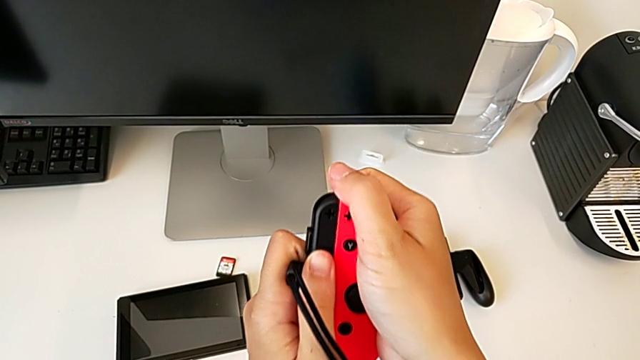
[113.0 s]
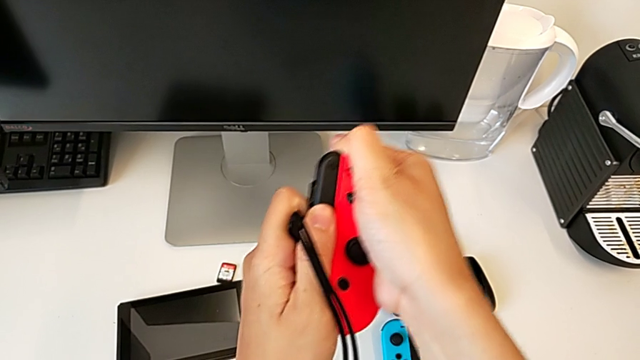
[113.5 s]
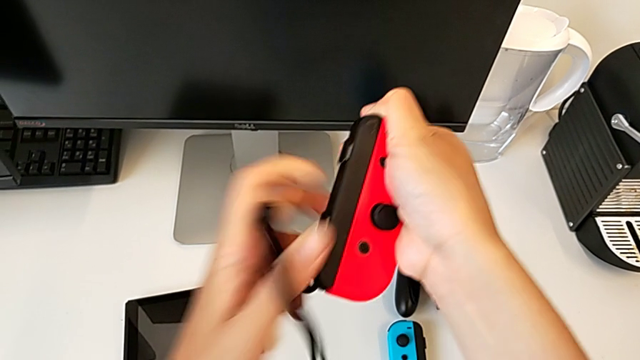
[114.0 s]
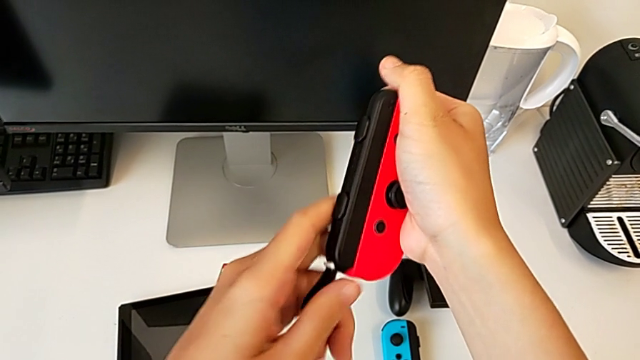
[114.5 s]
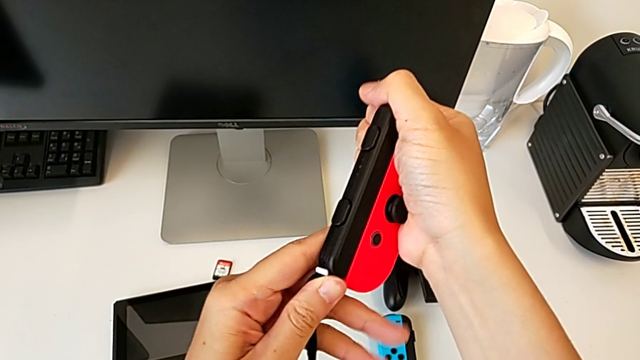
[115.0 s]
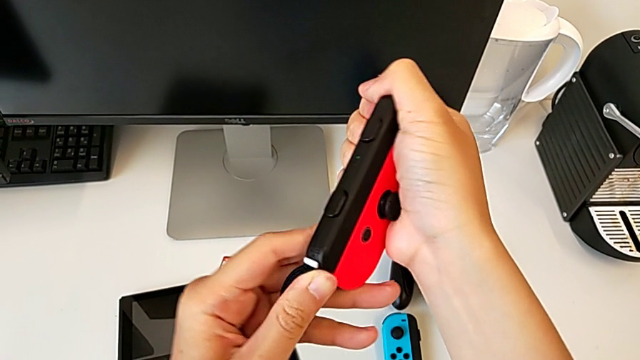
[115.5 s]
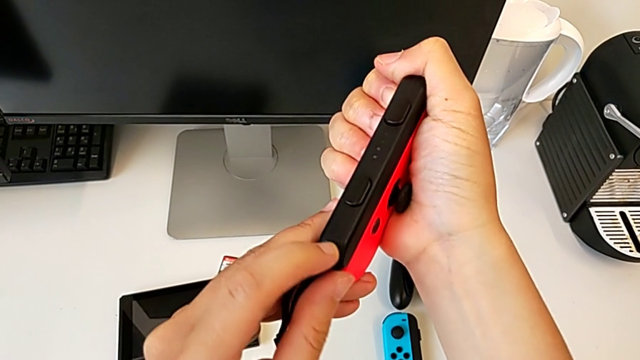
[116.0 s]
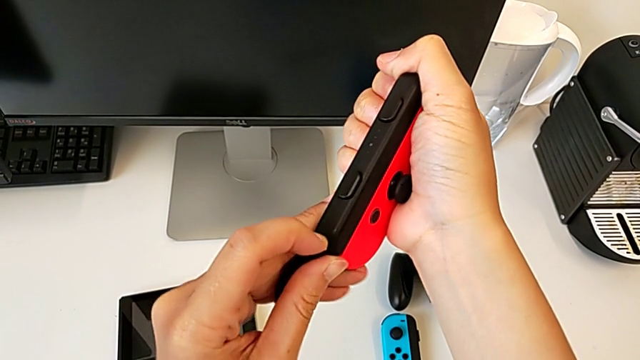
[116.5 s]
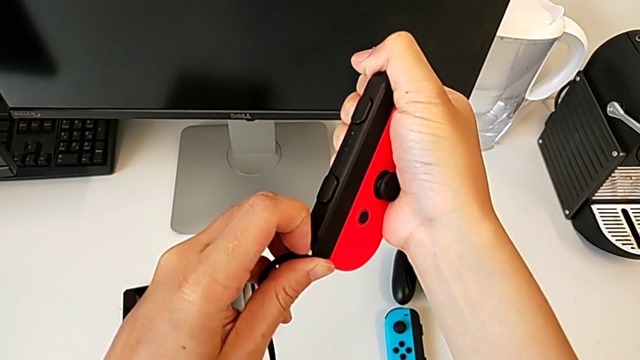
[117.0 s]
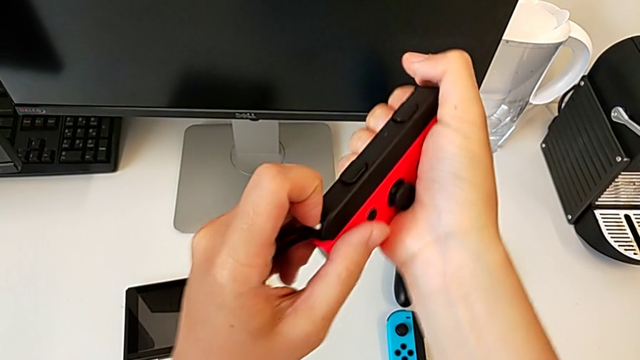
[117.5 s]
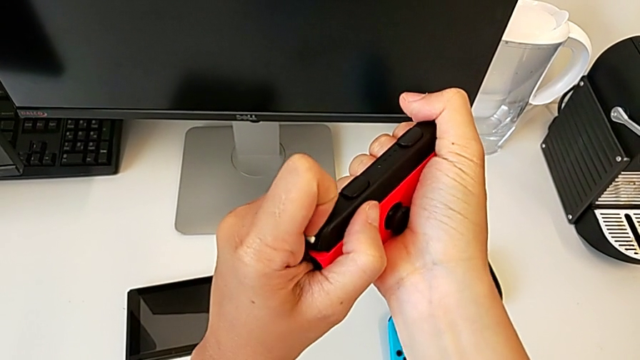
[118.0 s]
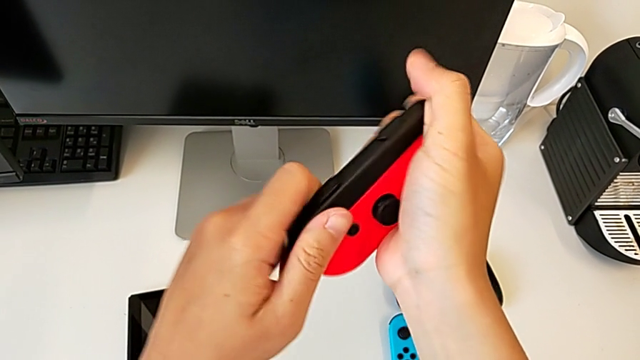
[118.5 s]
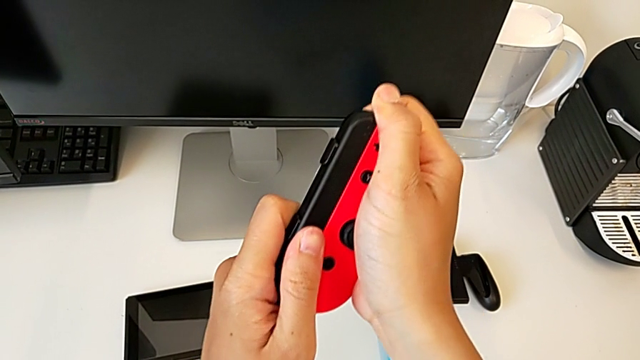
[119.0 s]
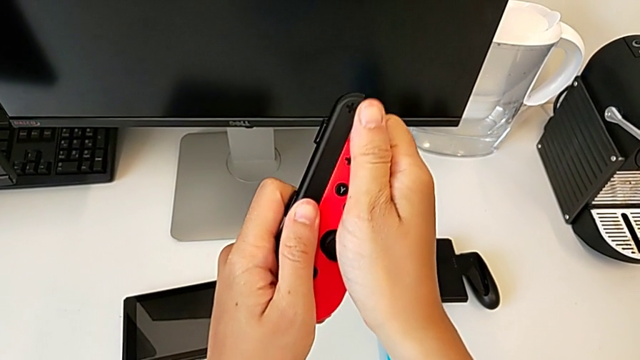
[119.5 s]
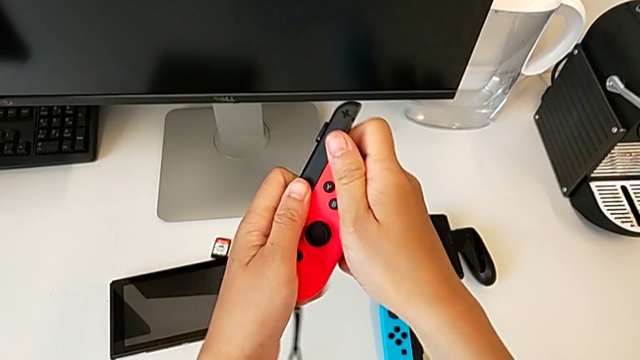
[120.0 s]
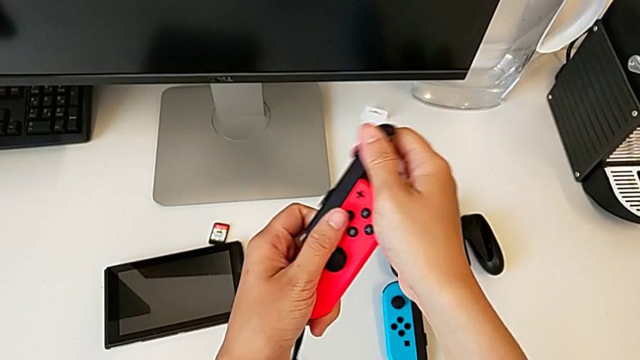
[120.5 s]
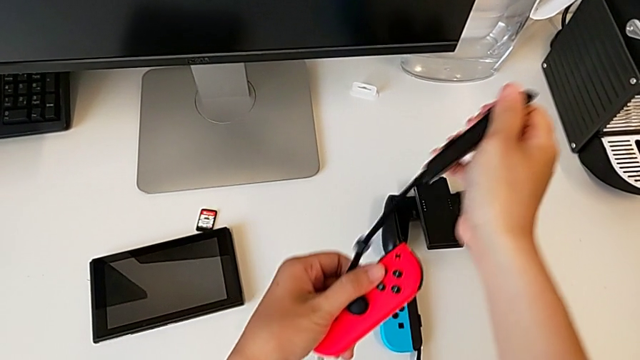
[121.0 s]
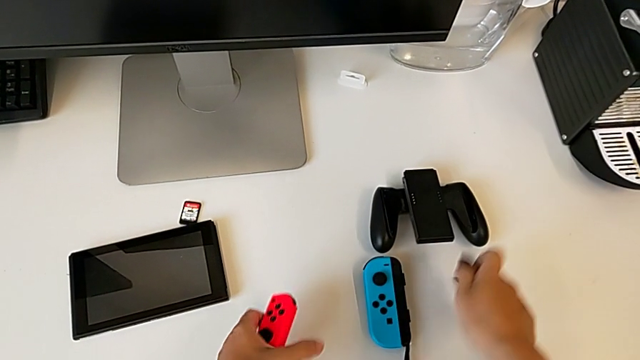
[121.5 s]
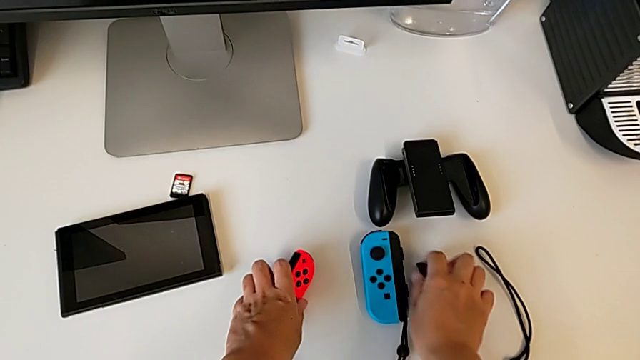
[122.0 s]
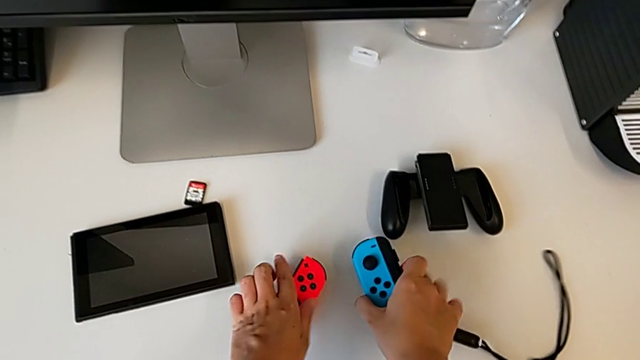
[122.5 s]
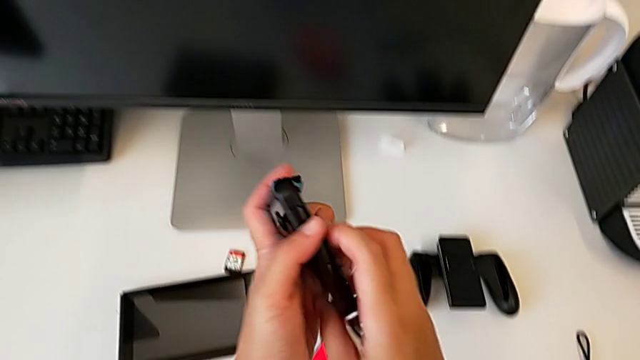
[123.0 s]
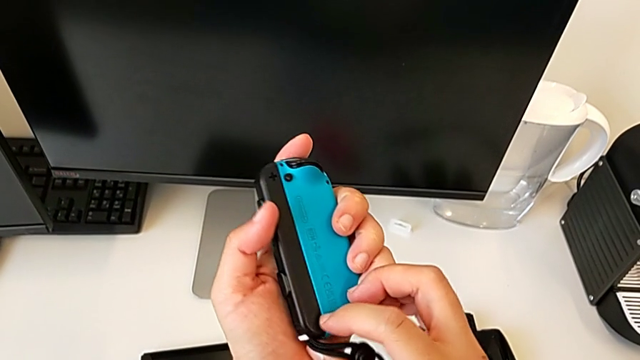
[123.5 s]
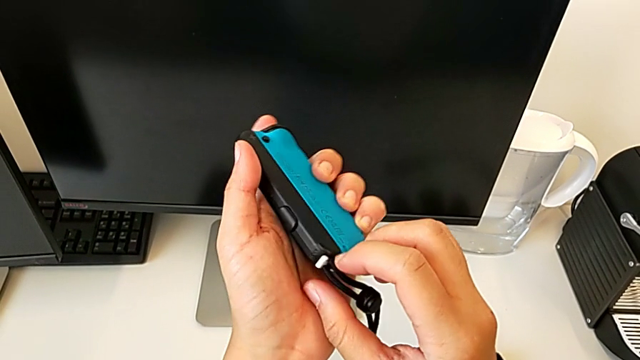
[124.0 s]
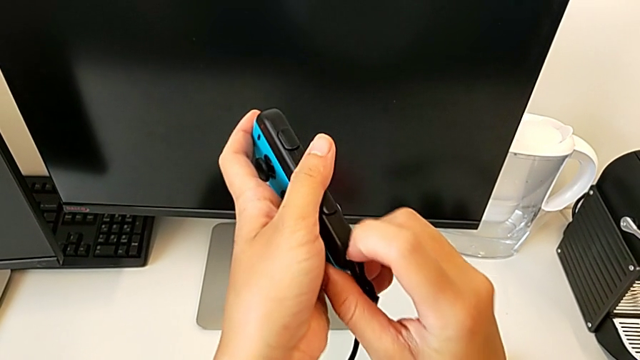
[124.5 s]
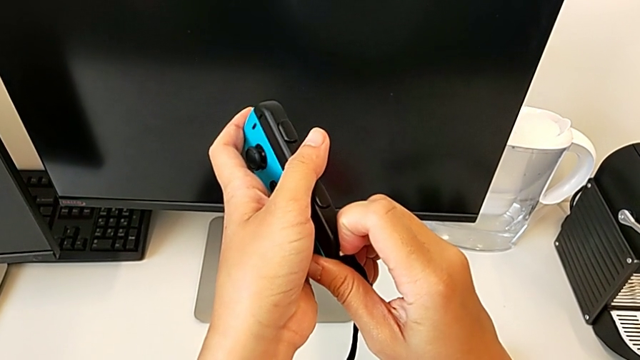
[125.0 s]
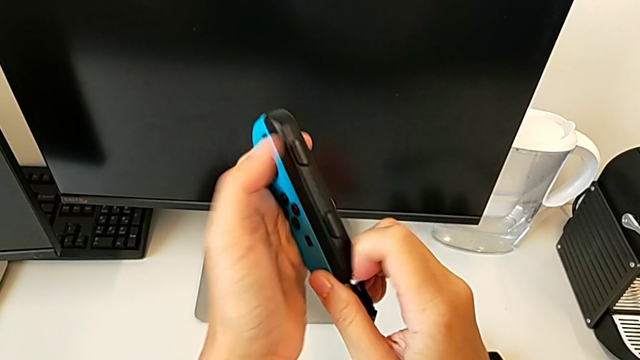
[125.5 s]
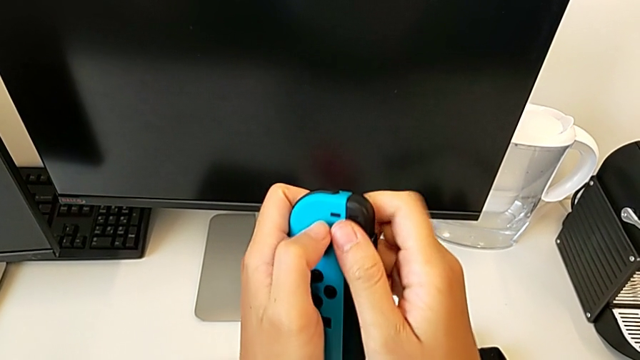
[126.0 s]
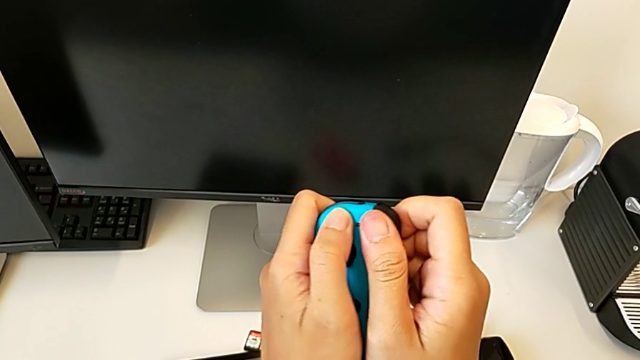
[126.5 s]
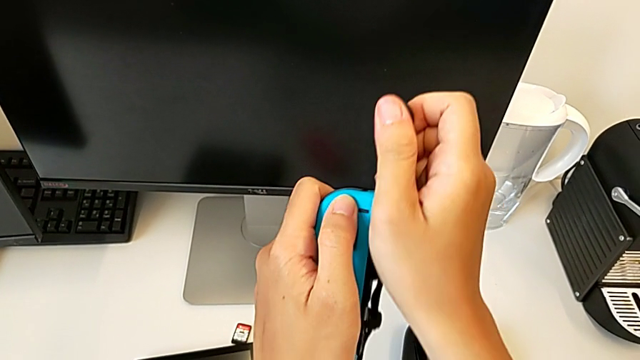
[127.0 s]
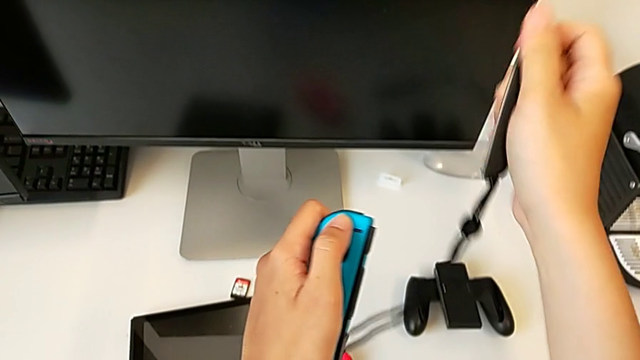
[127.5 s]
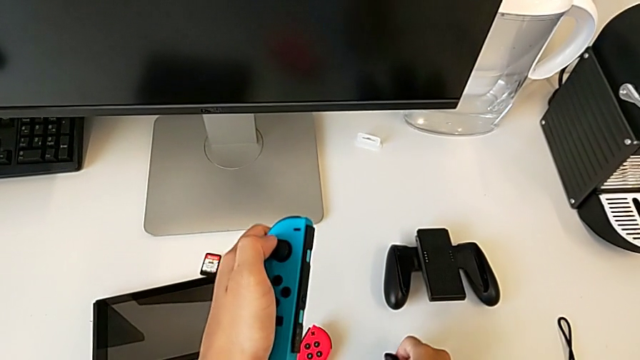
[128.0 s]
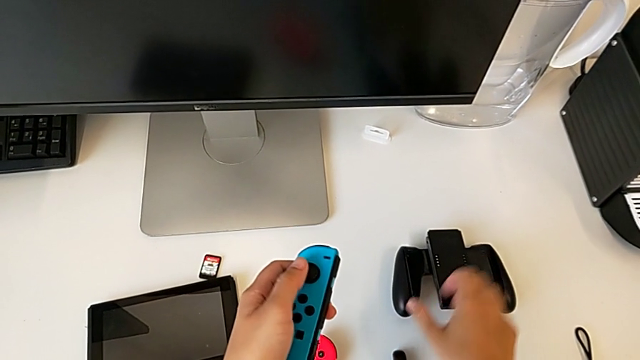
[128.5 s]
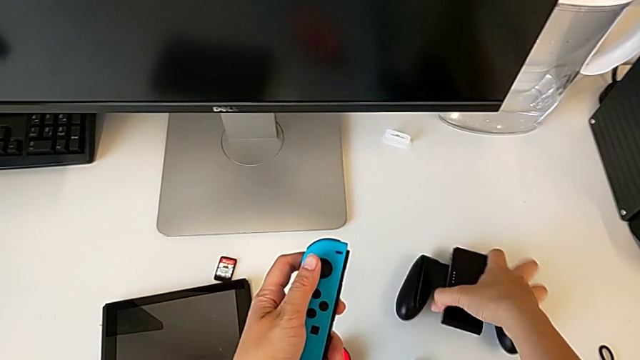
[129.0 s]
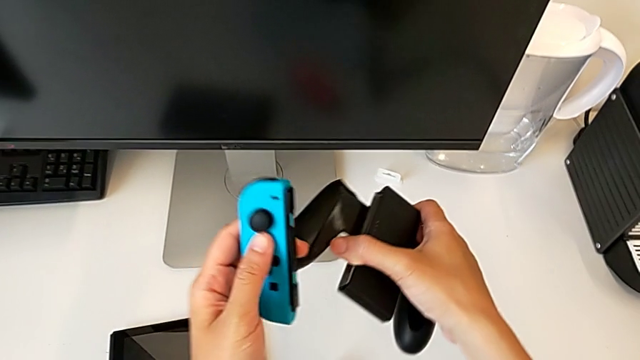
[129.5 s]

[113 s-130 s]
The camera wearer is removing the Joy-Con straps. They wrongly withdraw the Joy-Con strap, unlock the Joy-Con strap lock, withdraw the Joy-Con strap, place it with the right hand, place the red Joy-Con controller, grab the blue Joy-Con controller with the left hand, unlock the Joy-Con strap lock, withdraw the Joy-Con strap and place it.

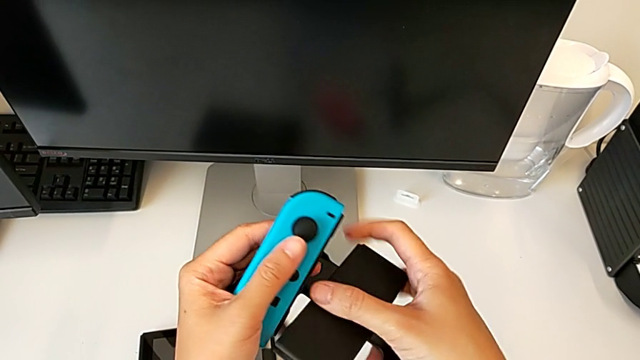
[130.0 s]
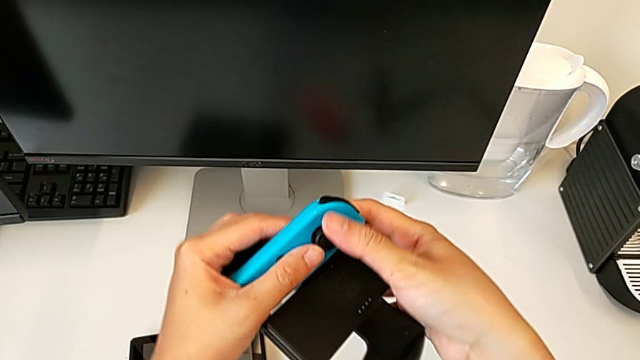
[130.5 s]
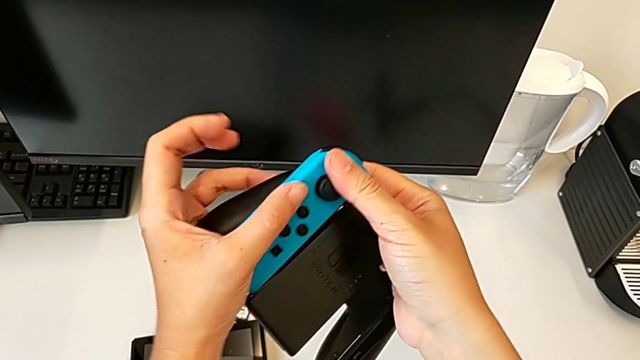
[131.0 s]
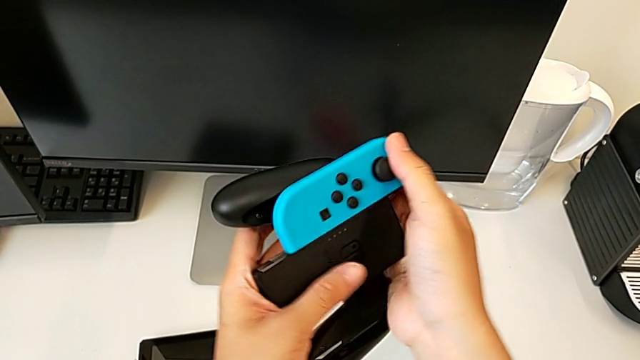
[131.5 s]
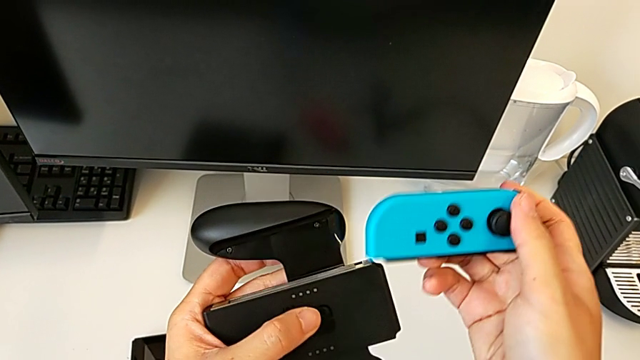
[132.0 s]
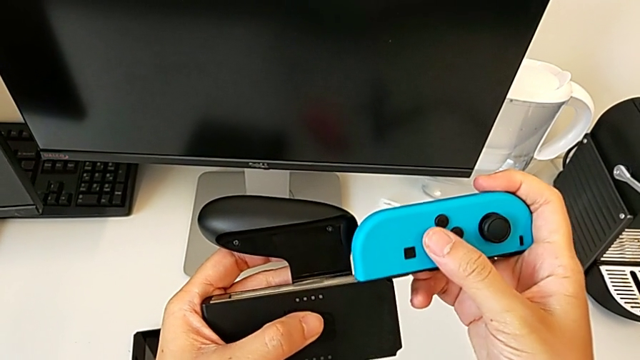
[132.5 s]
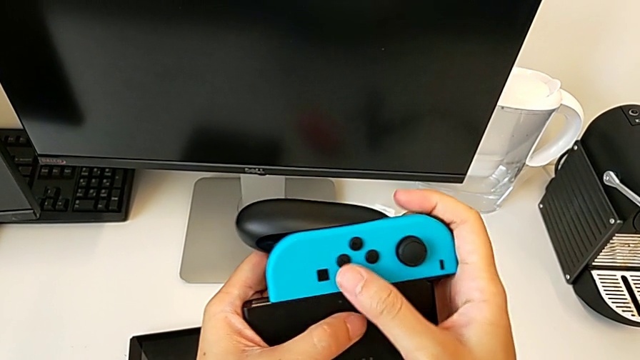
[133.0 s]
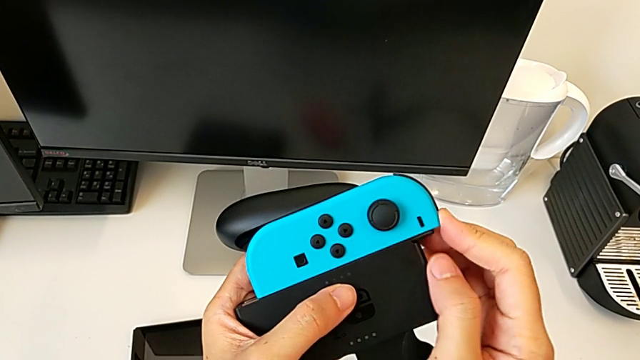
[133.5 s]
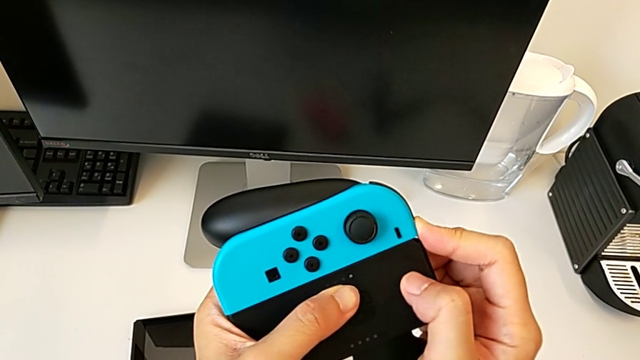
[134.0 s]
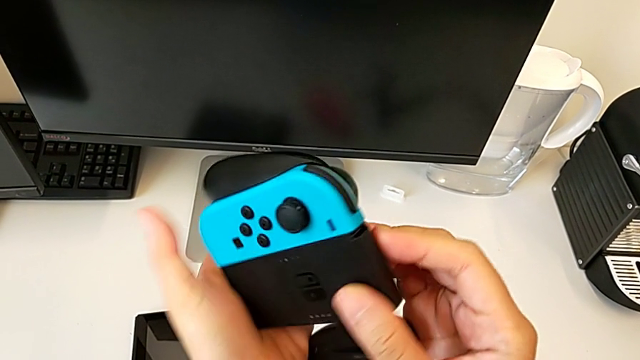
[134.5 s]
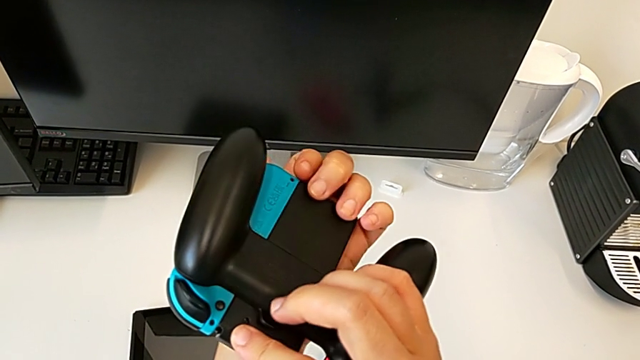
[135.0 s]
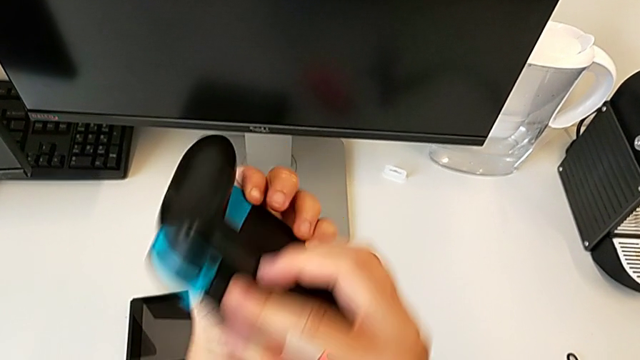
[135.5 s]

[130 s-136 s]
The camera wearer is inserting the Joy-Con controllers into the comfort grip. They grab the comfort grip, insert the blue Joy-Con controller and rotate the comfort grip.
